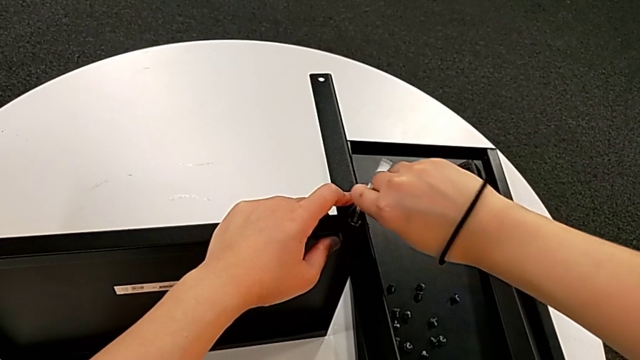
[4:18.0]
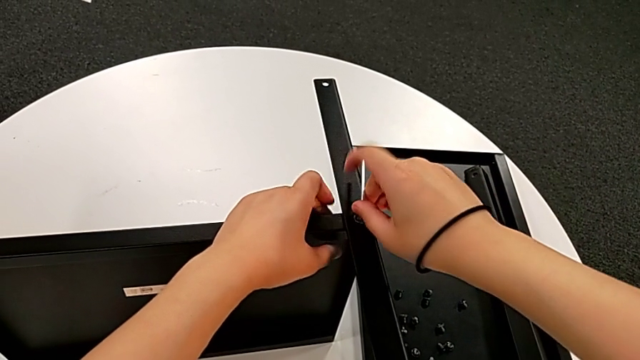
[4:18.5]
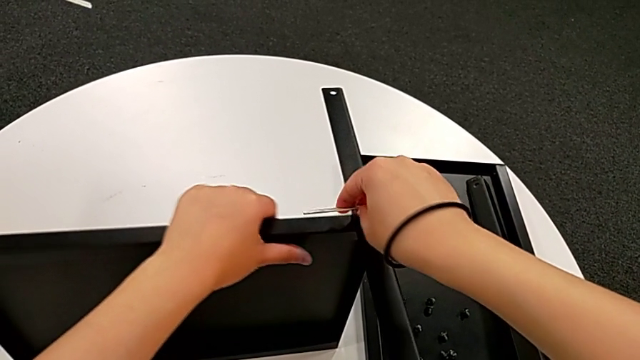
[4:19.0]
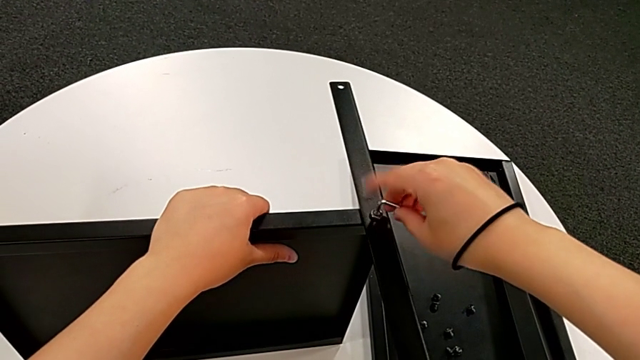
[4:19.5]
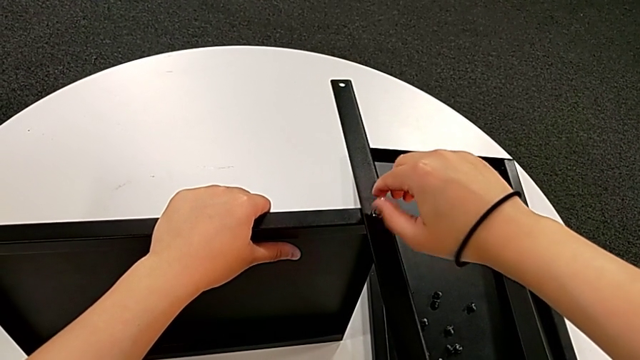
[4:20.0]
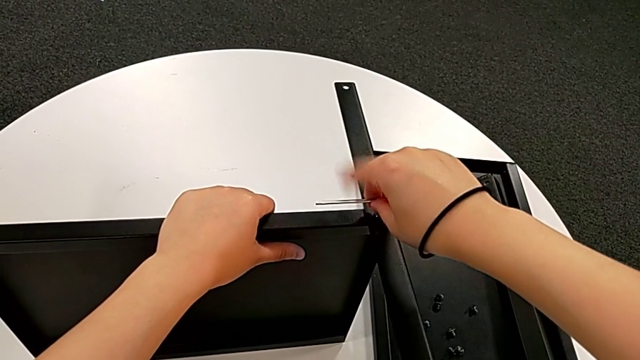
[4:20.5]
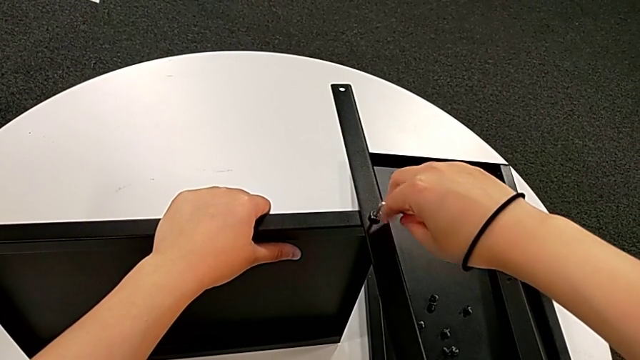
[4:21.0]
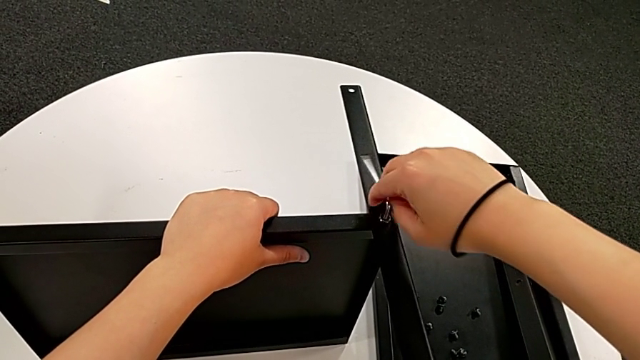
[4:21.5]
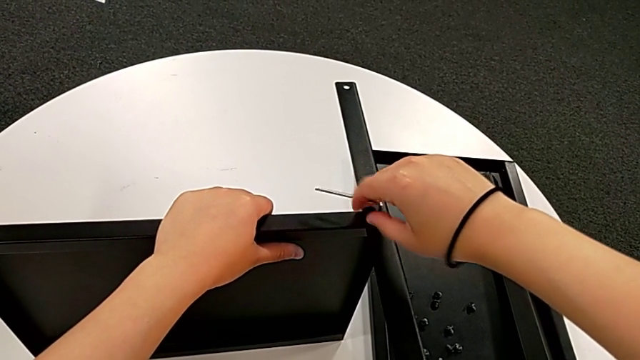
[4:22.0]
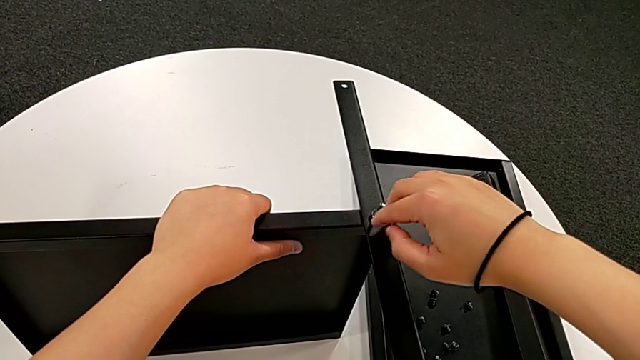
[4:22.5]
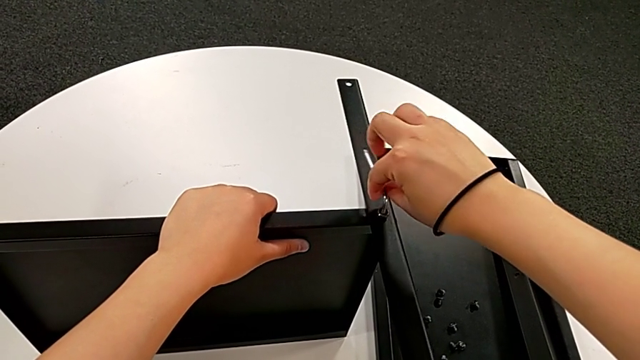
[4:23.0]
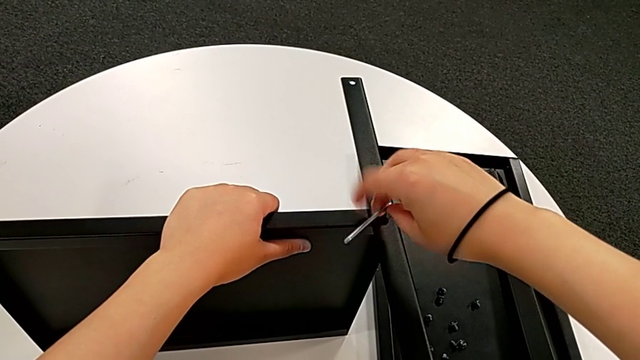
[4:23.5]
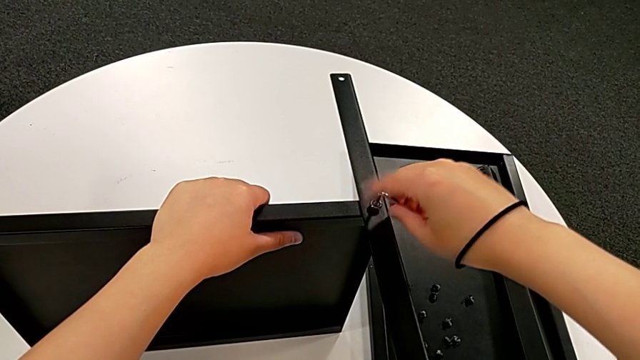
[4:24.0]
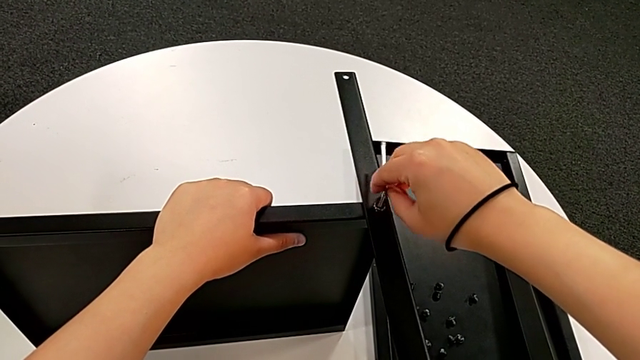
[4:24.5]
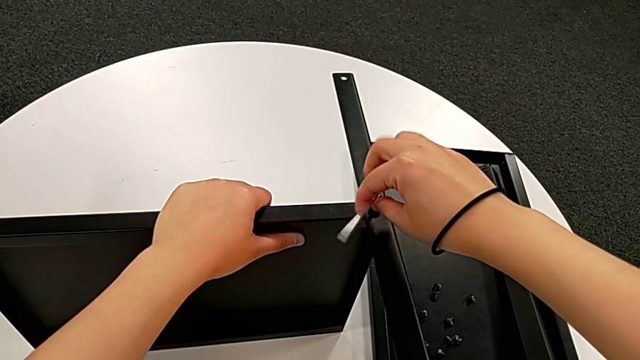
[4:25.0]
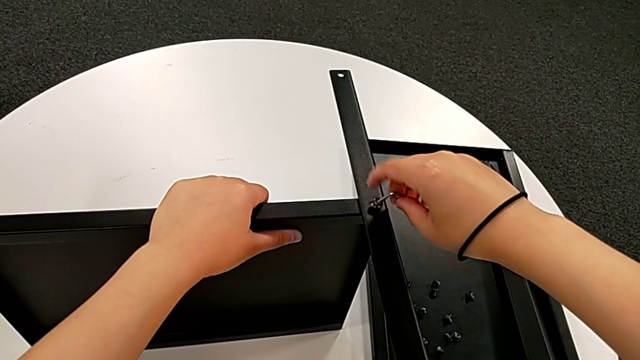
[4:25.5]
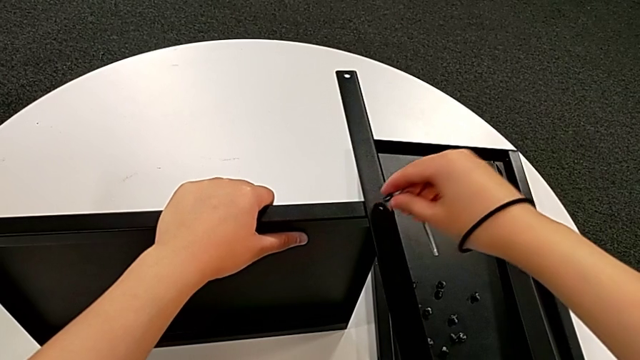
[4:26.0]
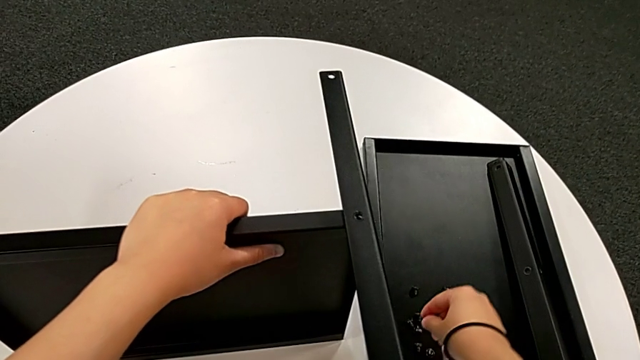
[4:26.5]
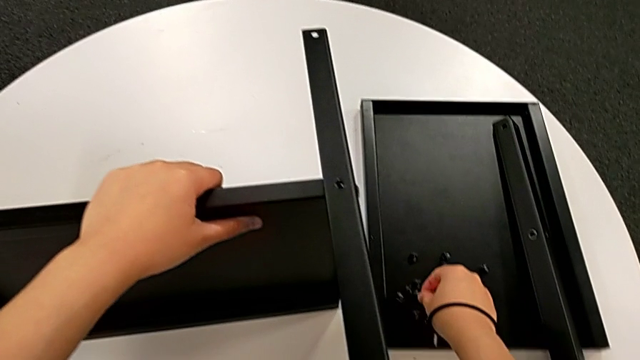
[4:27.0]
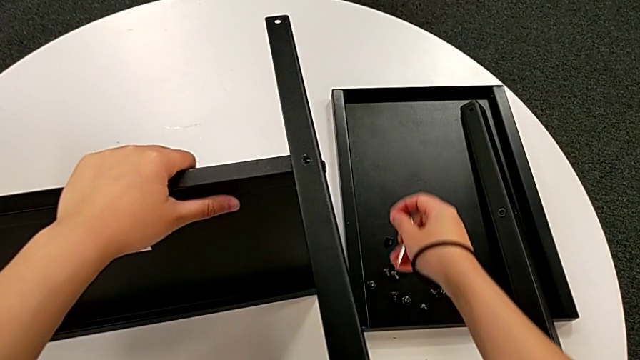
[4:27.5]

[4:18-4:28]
The camera wearer is disassembling the fourth leg along with the lower tray. They keep unscrewing the hex socket head, withdraw the Allen wrench, disassemble the hex socket head, place it and approach the nightstand.

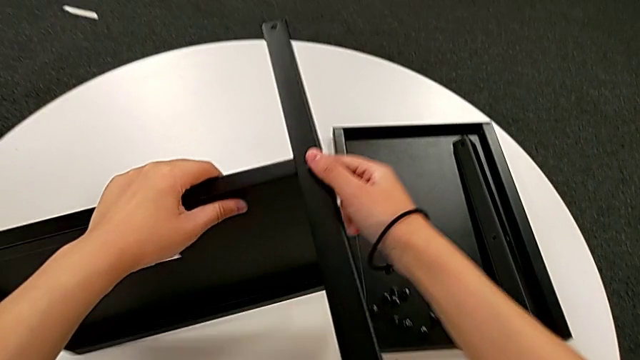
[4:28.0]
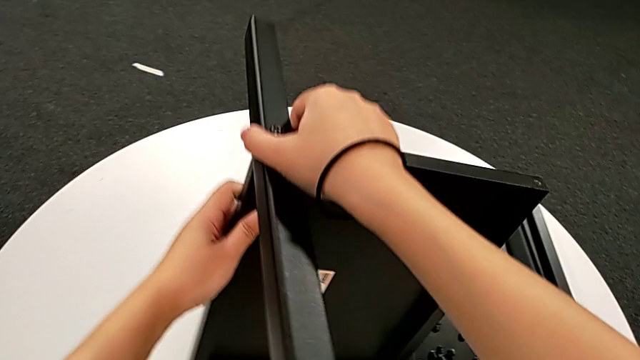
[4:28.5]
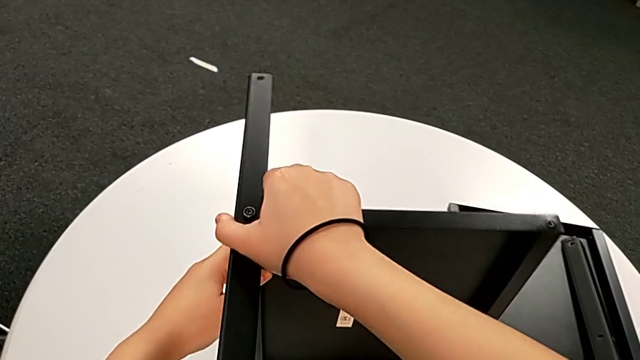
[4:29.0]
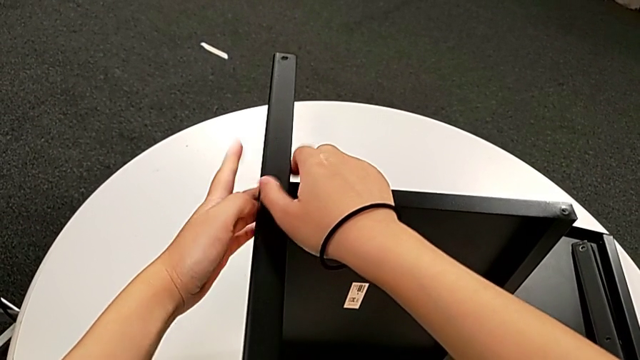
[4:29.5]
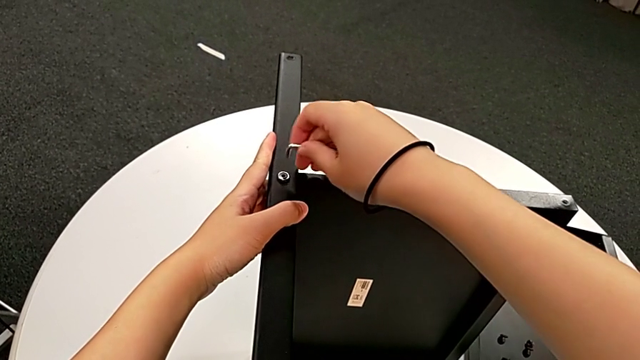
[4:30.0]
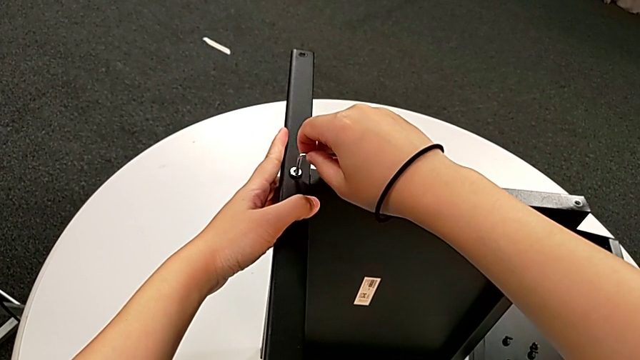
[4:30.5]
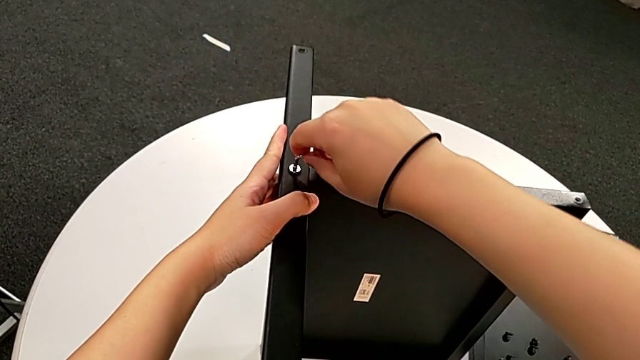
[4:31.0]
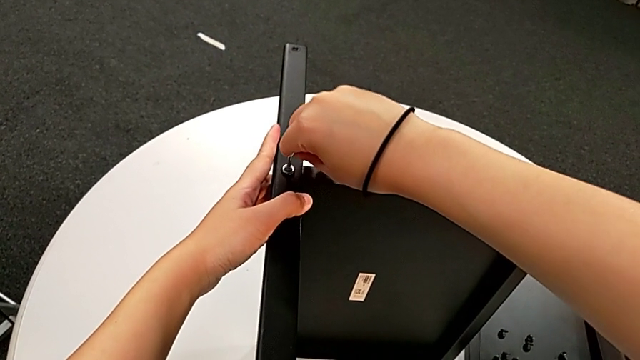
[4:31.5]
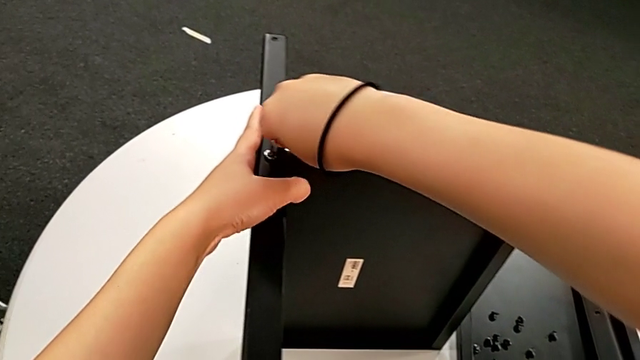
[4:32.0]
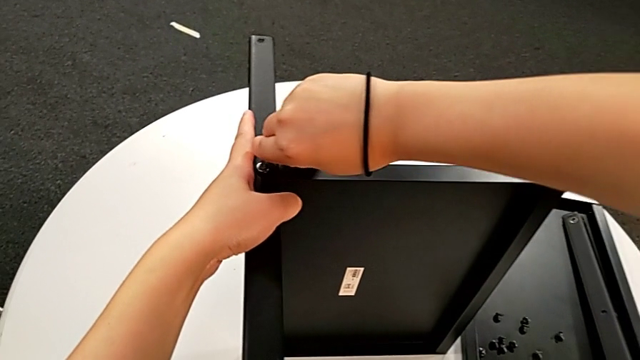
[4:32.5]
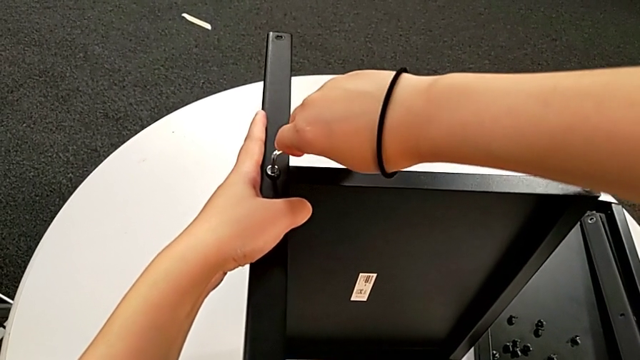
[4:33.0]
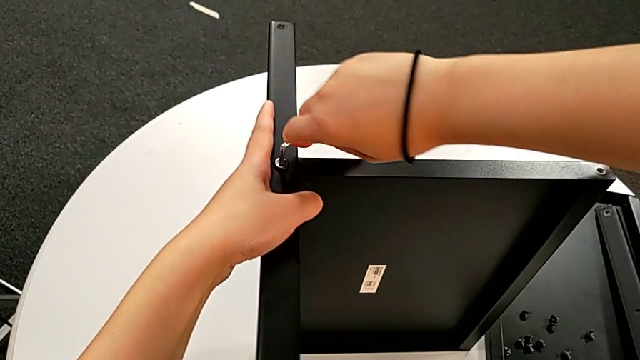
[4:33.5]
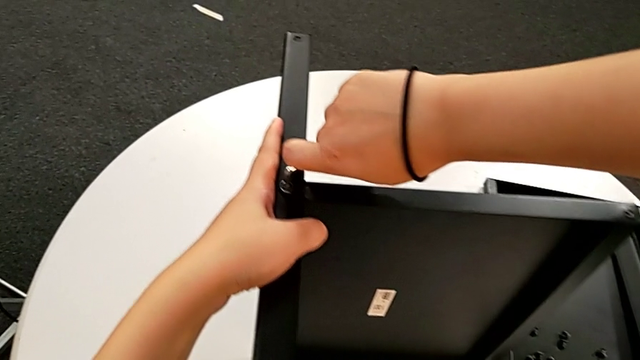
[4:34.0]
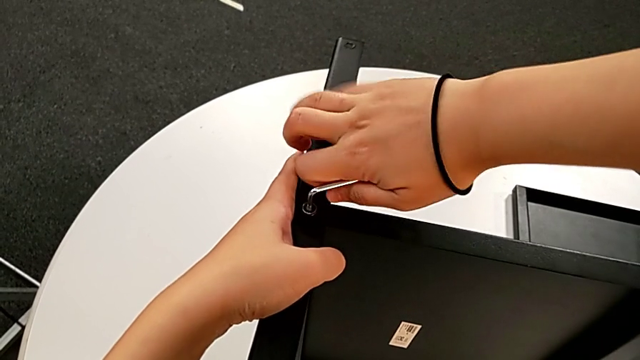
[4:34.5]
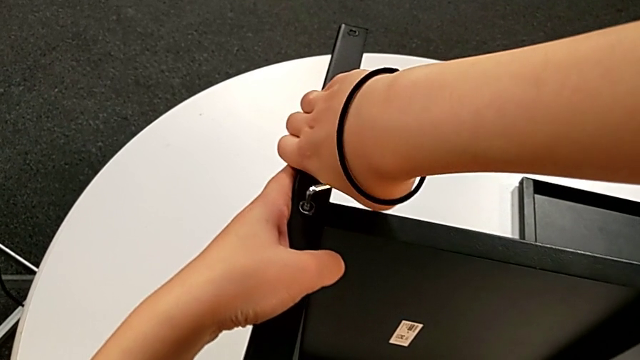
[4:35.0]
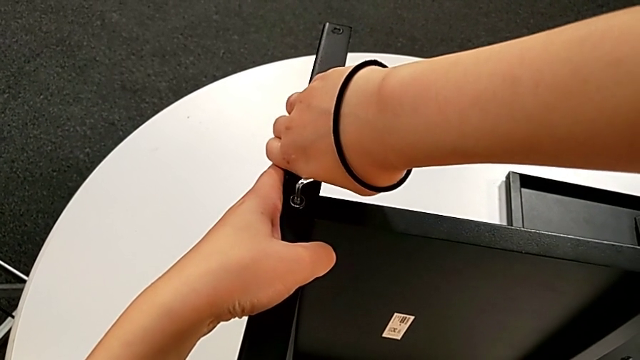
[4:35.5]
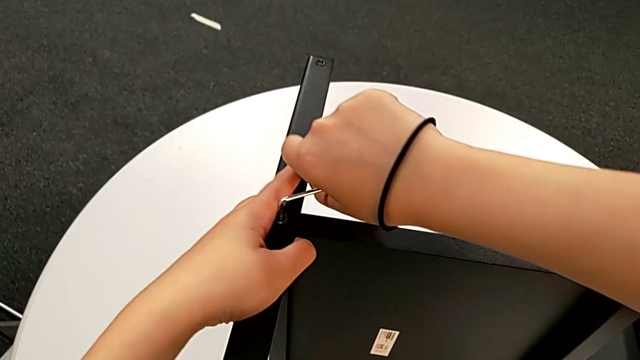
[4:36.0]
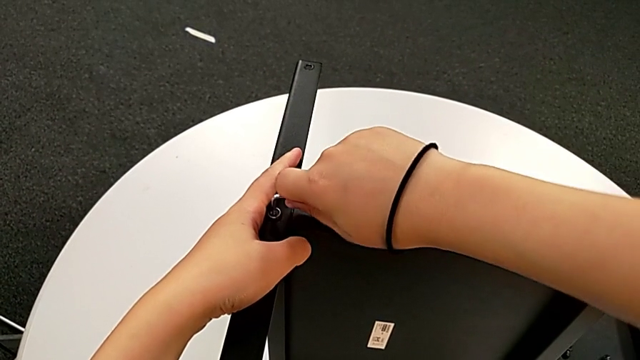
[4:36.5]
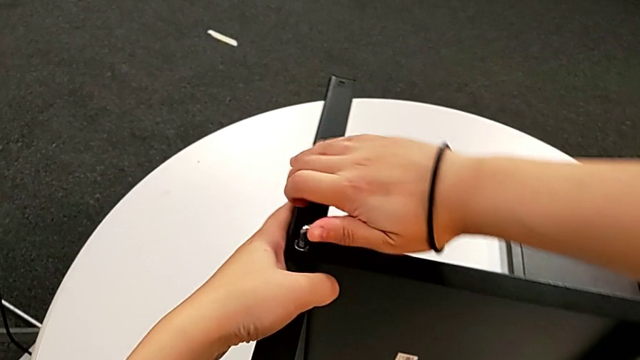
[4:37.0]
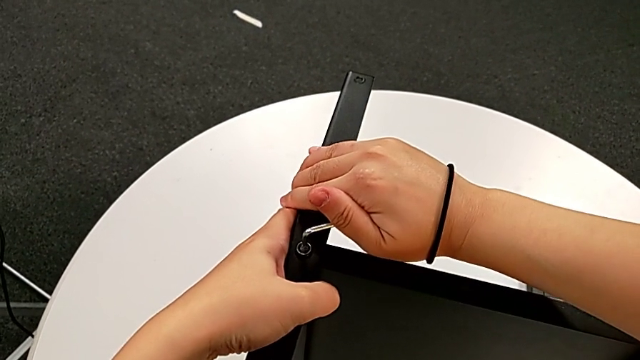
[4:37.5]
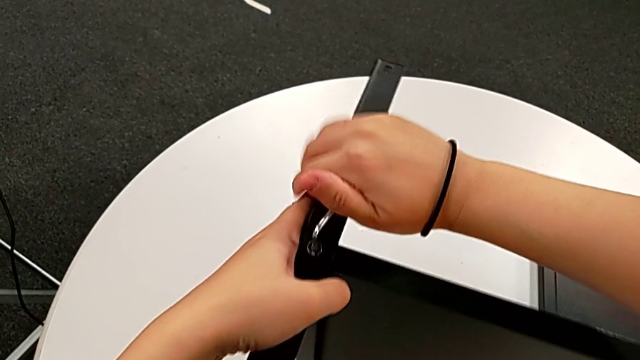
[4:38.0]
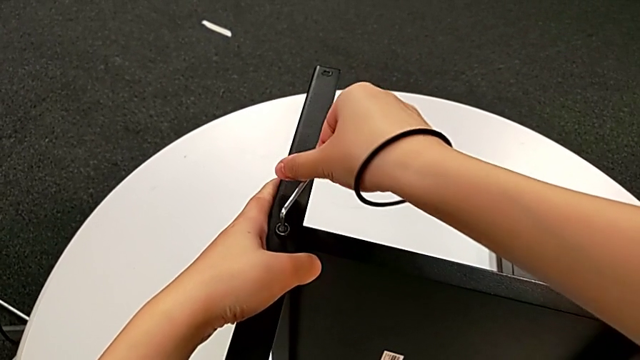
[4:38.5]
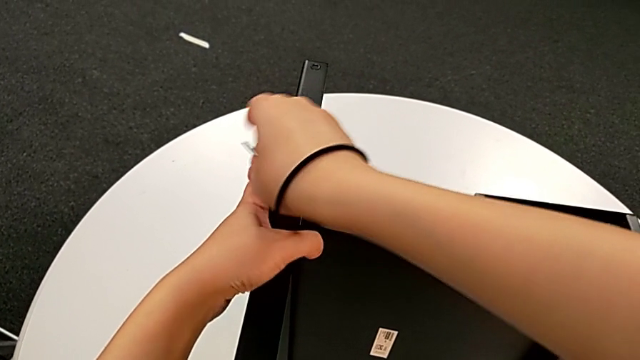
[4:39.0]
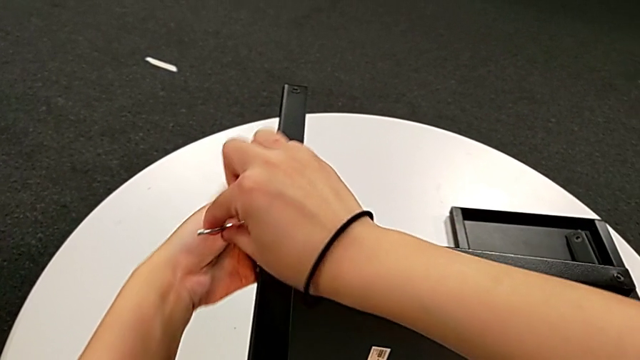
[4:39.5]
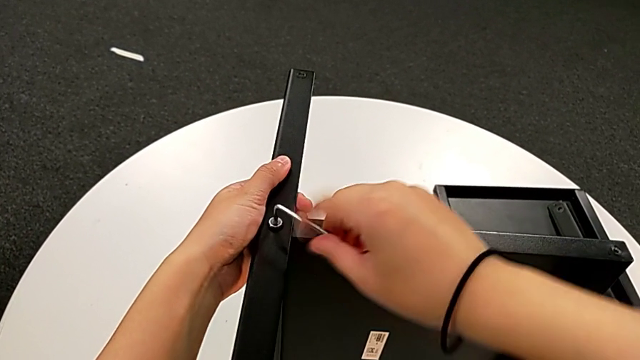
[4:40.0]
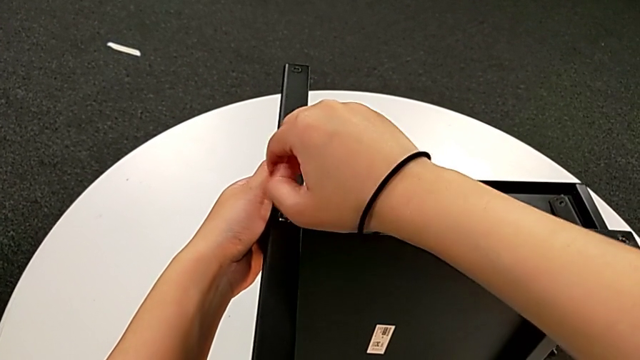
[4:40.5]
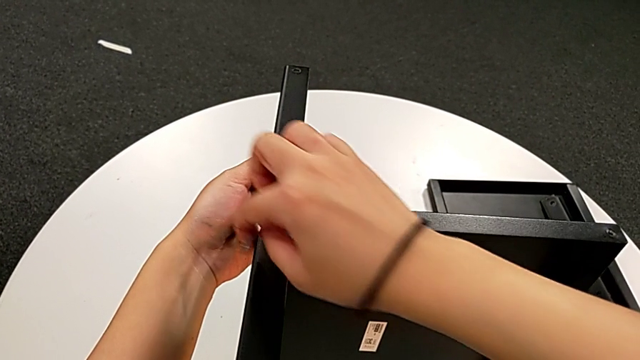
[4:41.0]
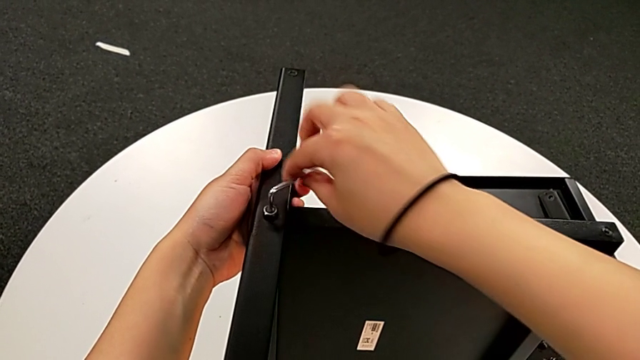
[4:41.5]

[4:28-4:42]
The camera wearer is disassembling the fourth leg along with the lower tray. They rotate the nightstand, insert the Allen wrench and begin to unscrew the hex socket head.
